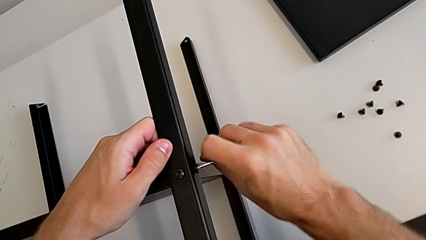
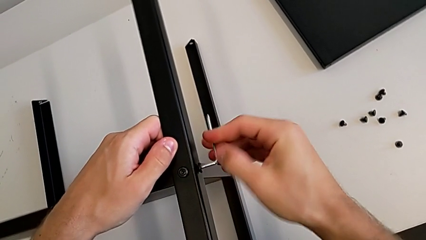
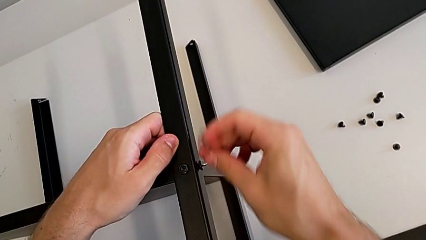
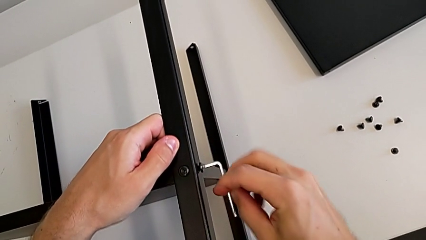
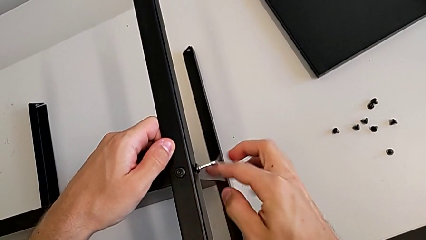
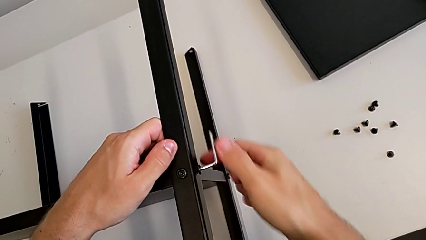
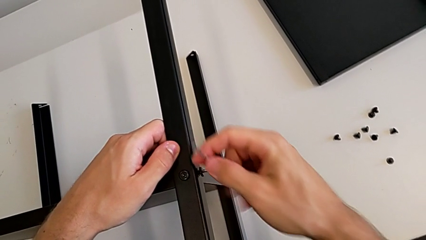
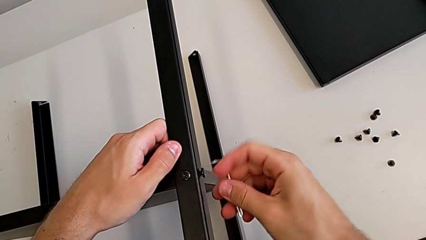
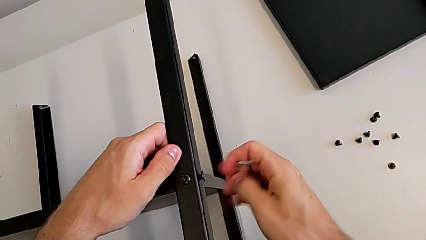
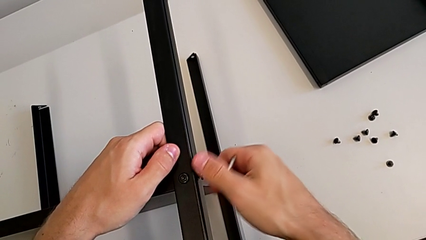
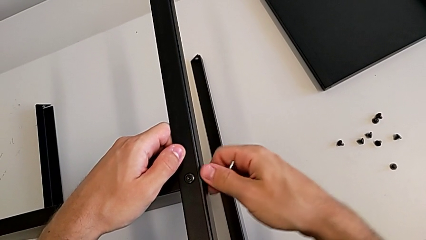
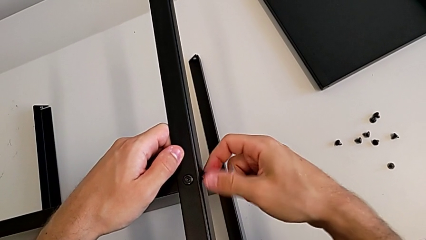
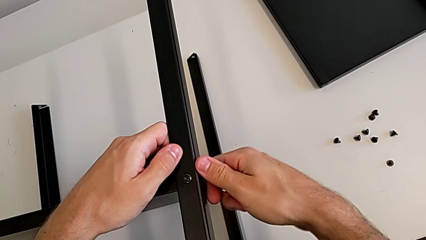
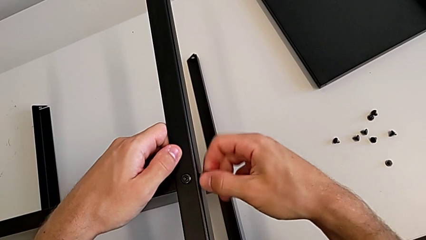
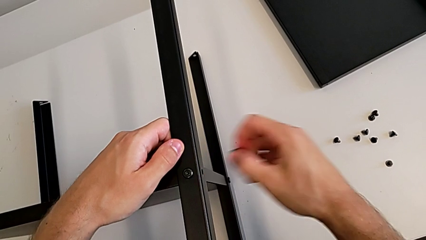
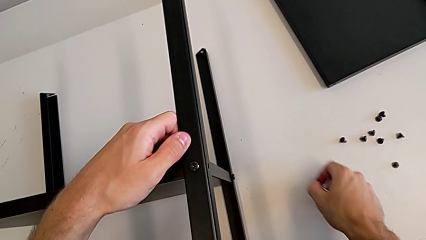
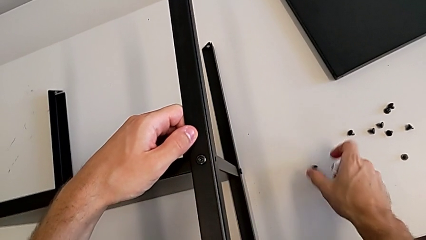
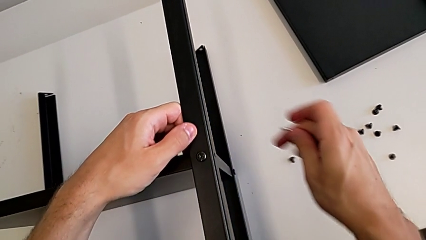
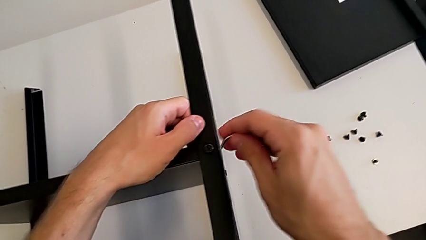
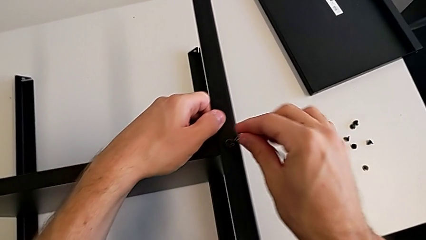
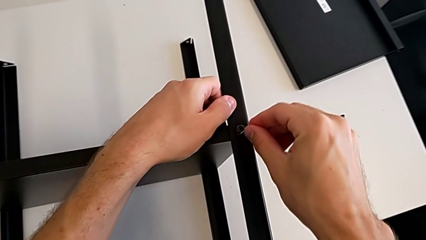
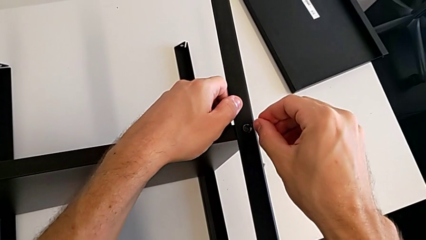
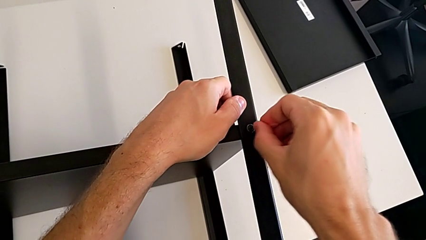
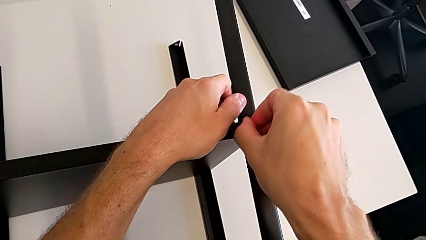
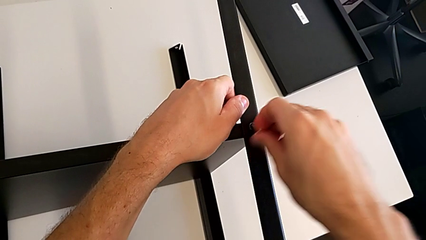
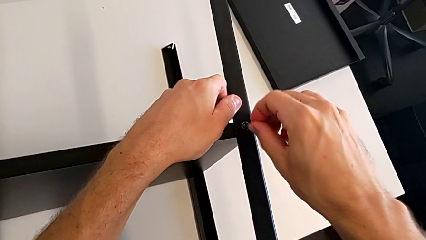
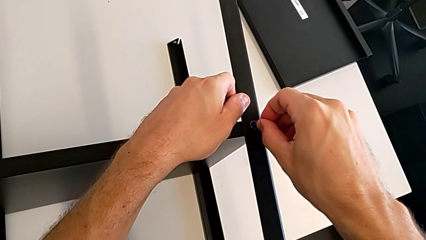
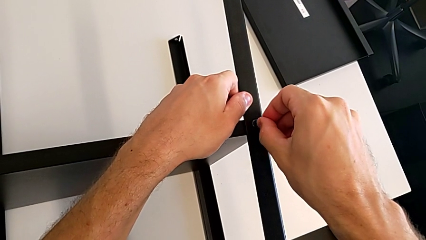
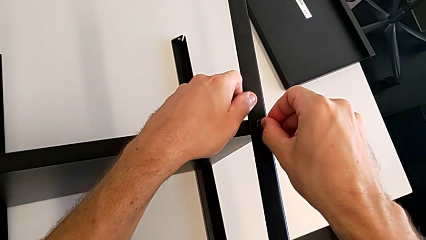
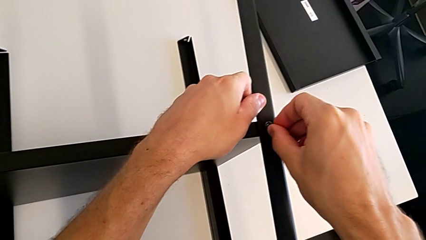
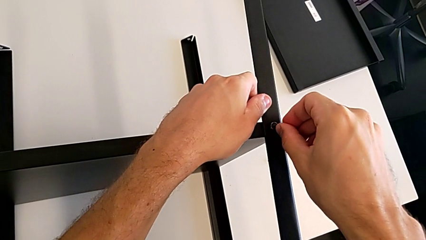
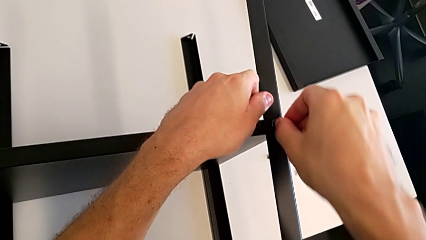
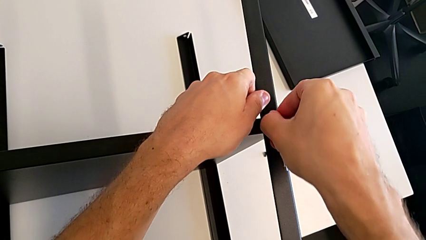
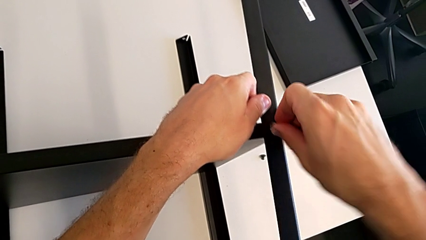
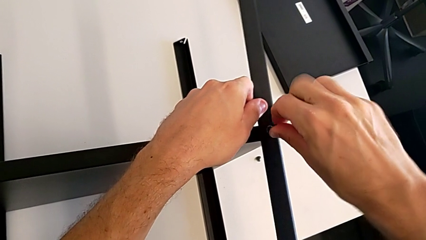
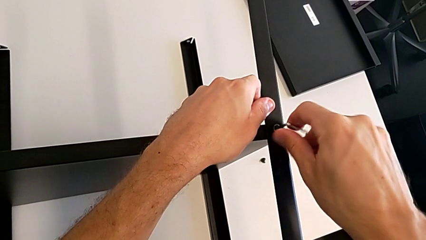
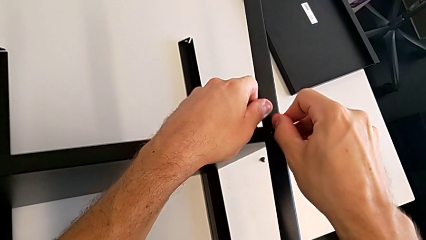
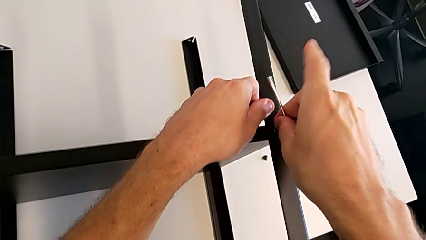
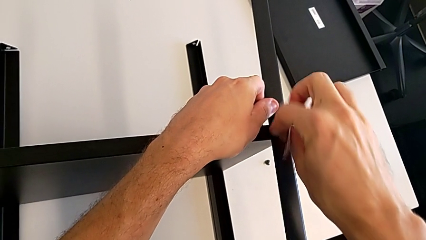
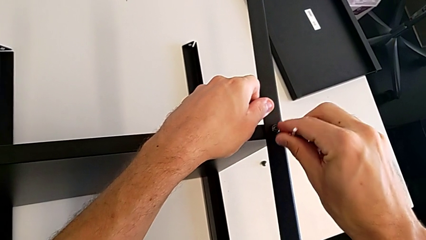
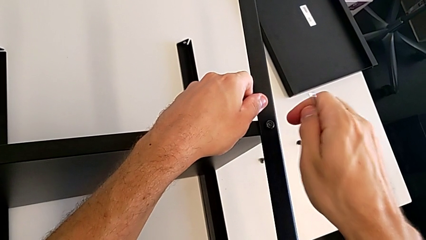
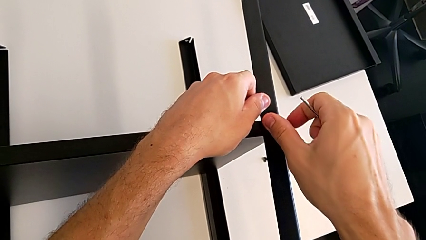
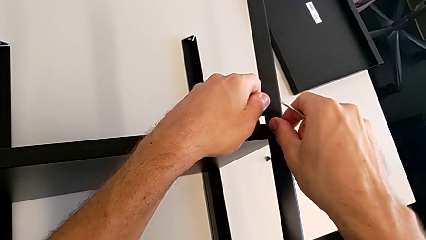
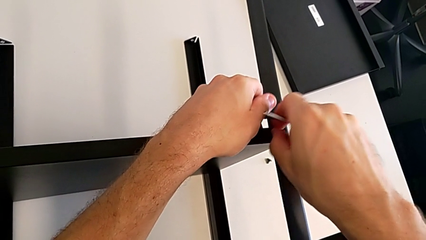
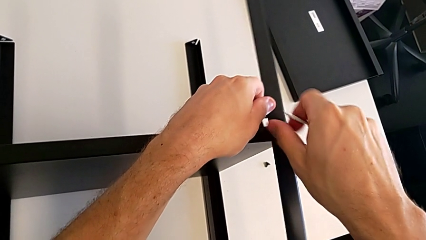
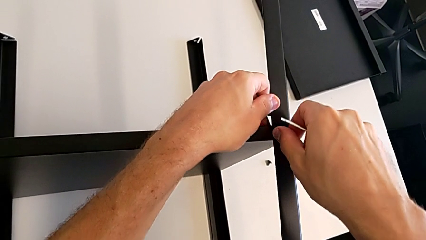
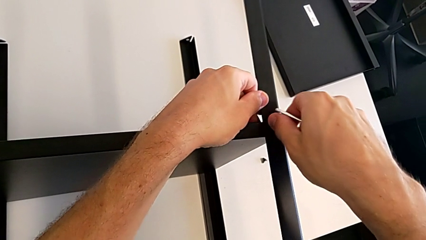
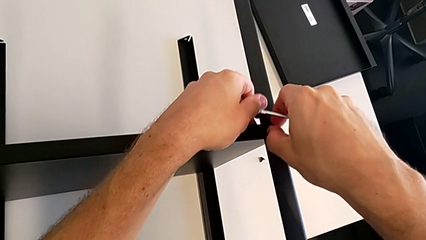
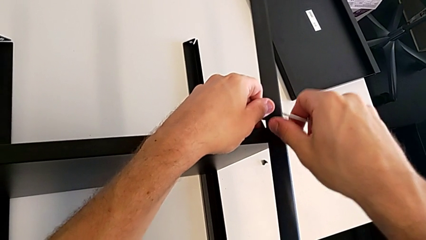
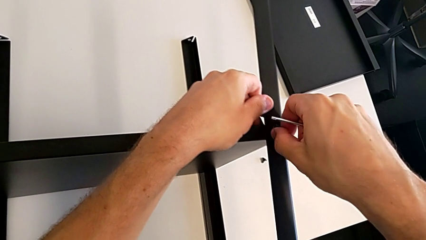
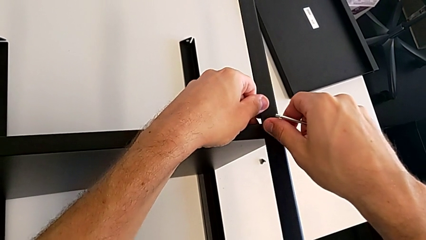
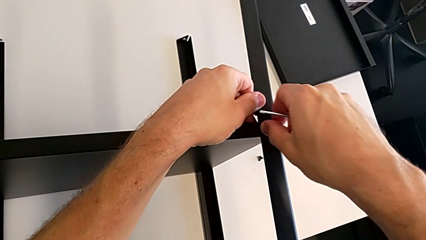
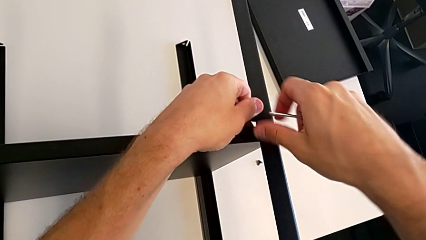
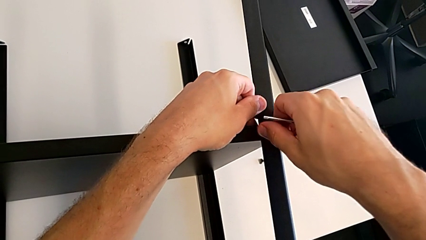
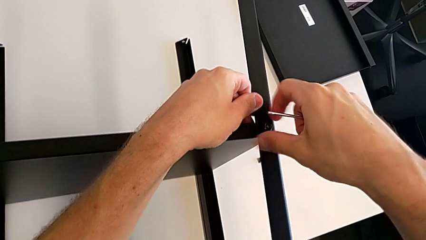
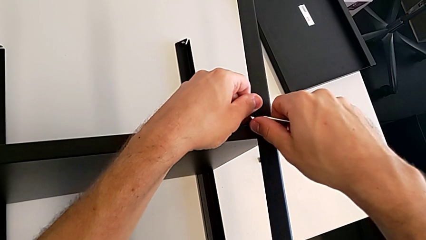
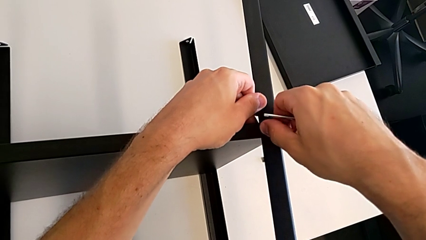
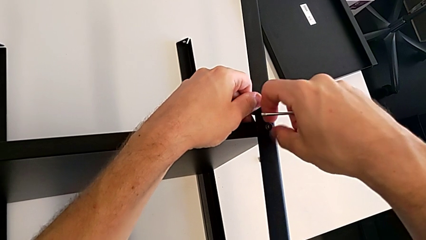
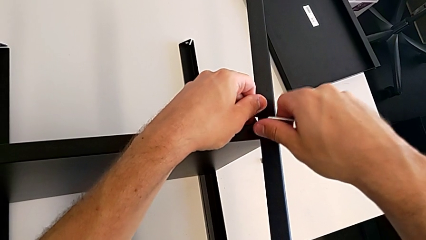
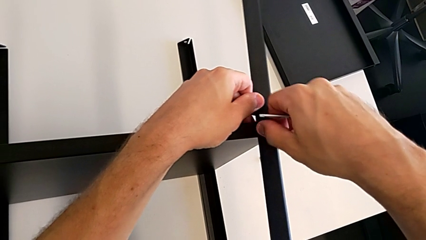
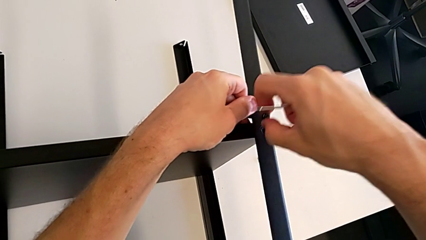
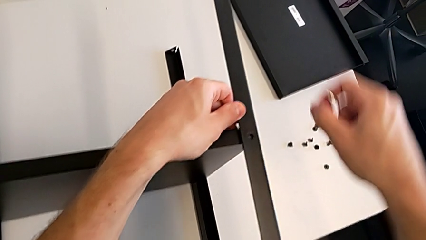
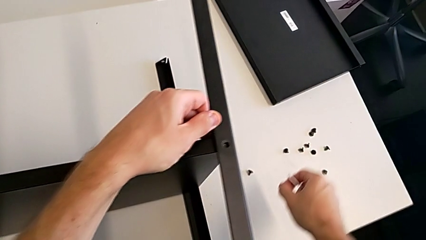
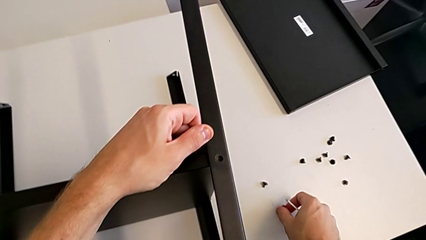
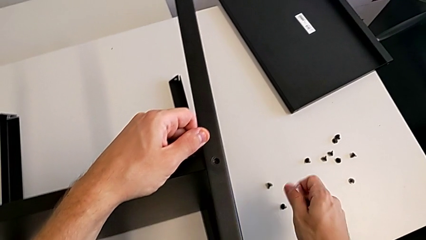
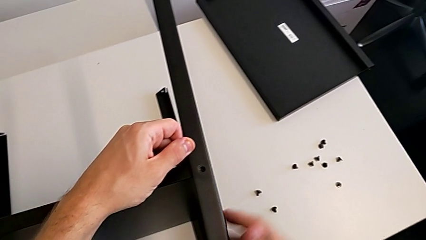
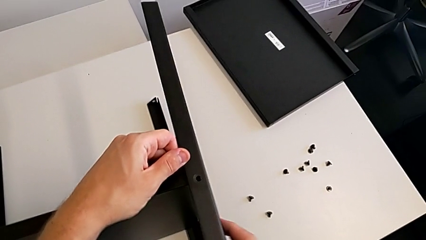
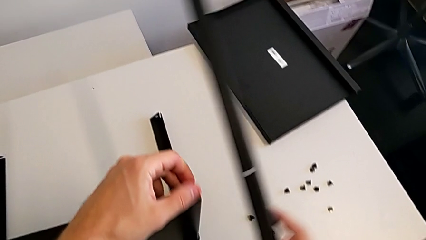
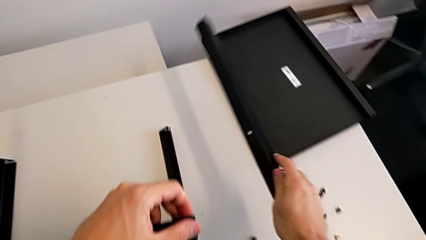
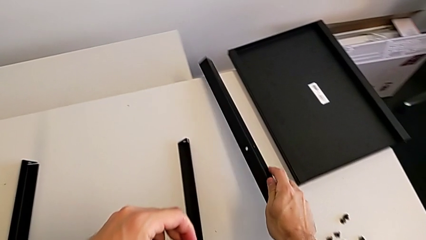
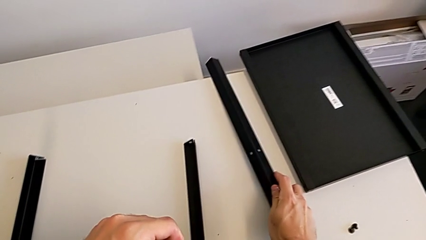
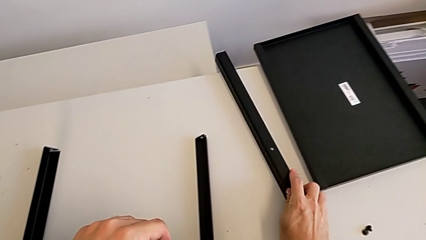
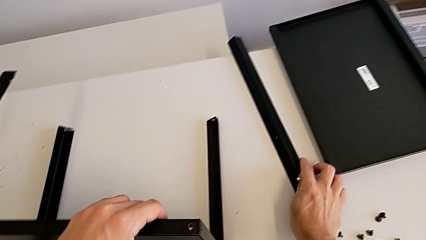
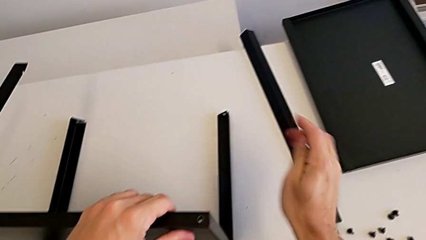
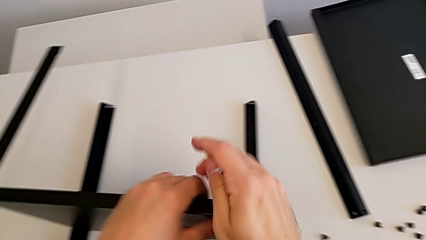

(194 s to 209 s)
The camera wearer is disassembling the first leg. They unscrew the hex socket head, withdraw the Allen wrench, unscrew the hex socket head, place it, insert the Allen wrench, unscrew the hex socket head, withdraw the Allen wrench, unscrew the hex socket head, disassemble it, place it, disassemble the leg and place it.

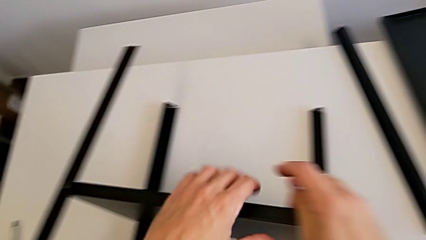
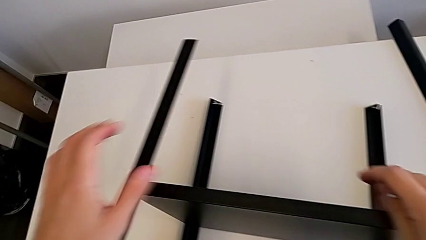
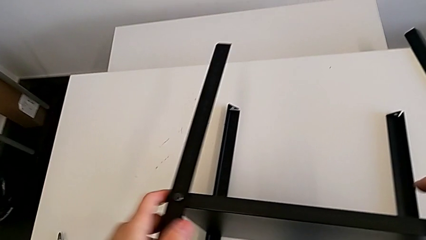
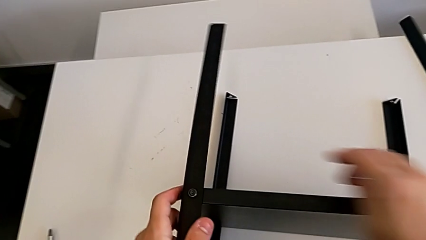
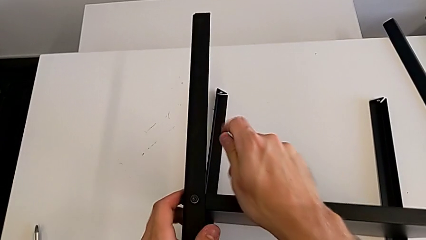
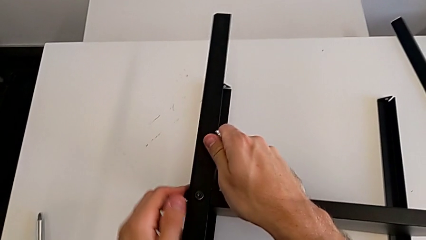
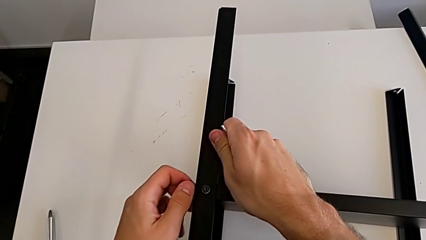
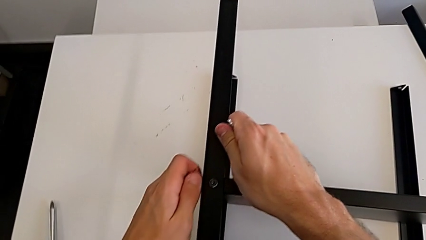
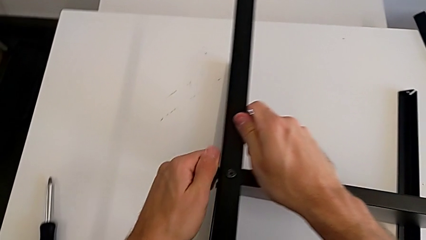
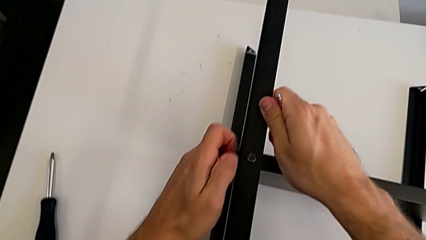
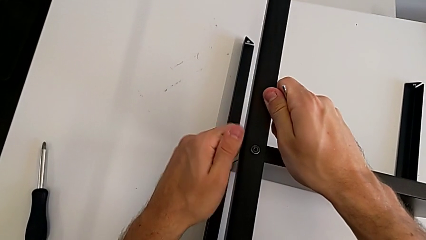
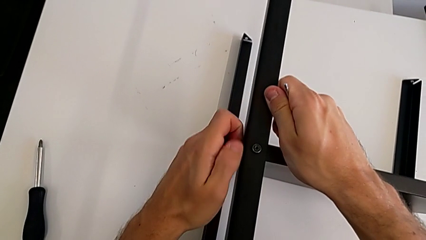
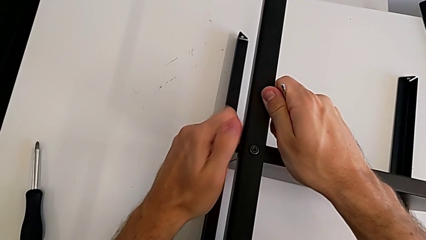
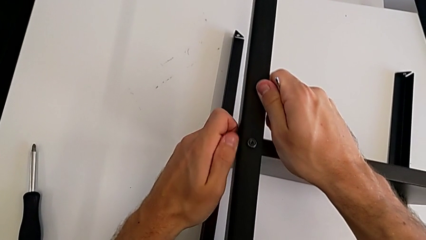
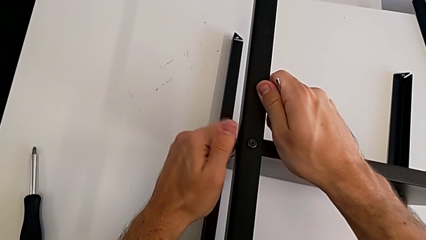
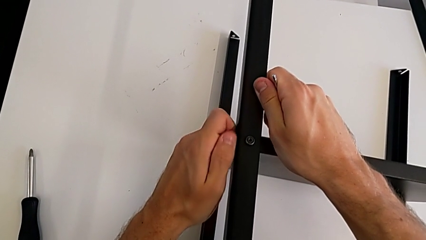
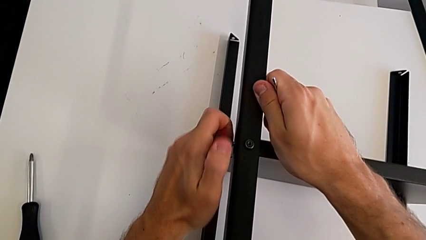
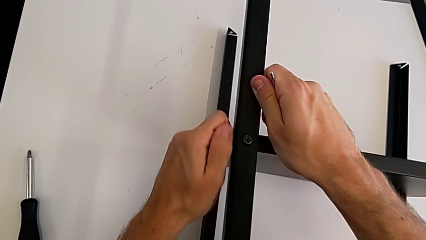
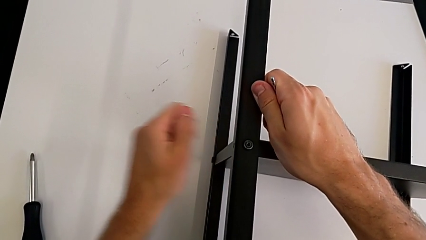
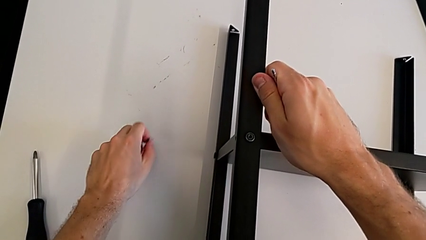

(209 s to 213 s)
The camera wearer is disassembling the second leg. They unscrew the hex socket head, disassemble it and place it.
